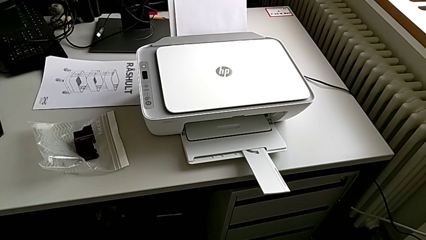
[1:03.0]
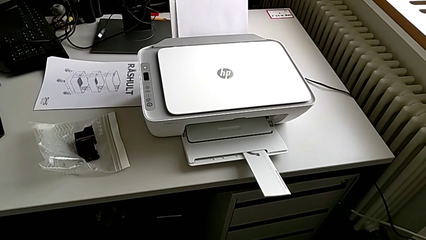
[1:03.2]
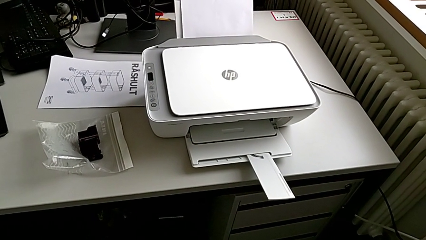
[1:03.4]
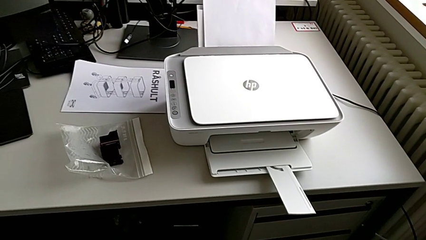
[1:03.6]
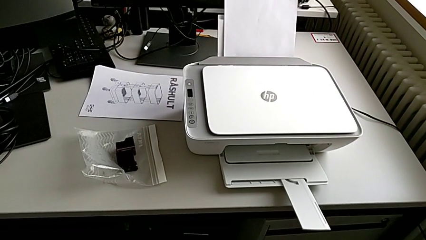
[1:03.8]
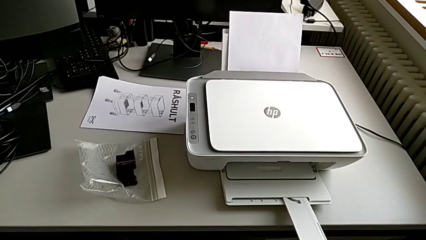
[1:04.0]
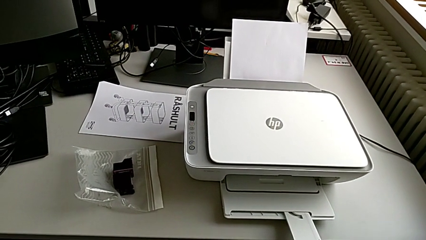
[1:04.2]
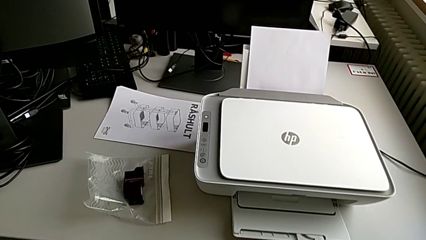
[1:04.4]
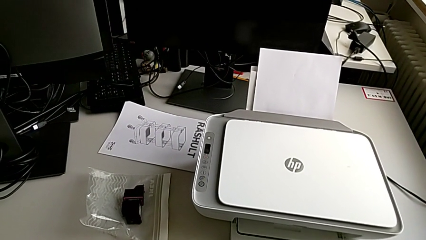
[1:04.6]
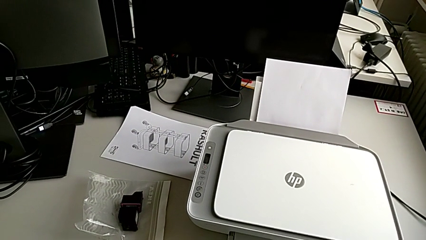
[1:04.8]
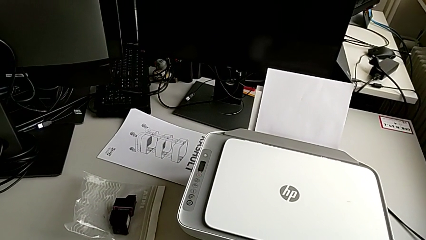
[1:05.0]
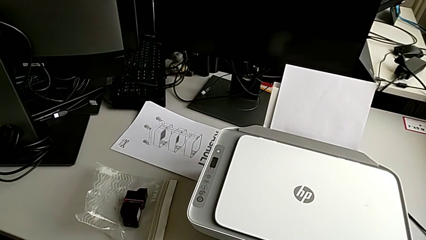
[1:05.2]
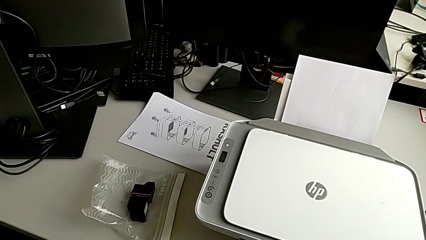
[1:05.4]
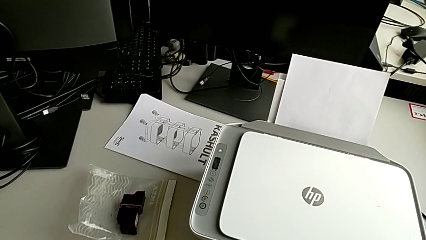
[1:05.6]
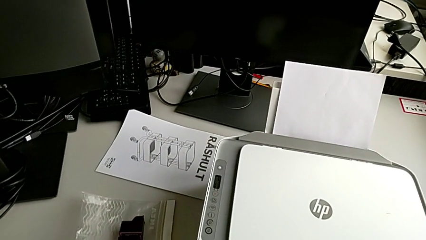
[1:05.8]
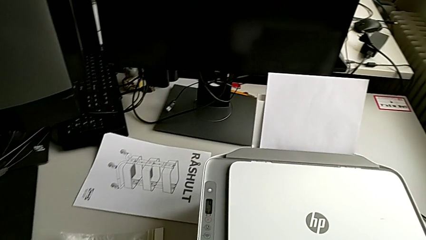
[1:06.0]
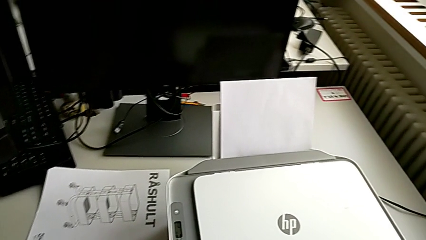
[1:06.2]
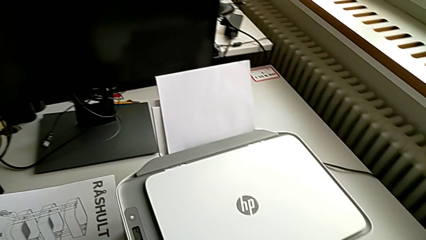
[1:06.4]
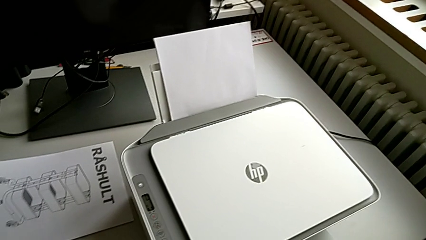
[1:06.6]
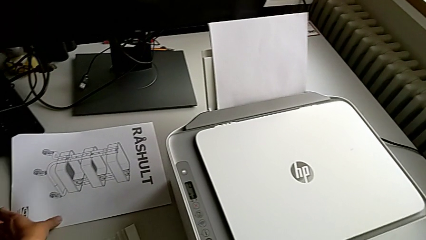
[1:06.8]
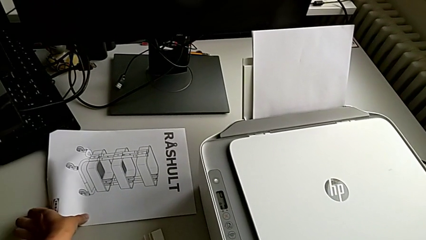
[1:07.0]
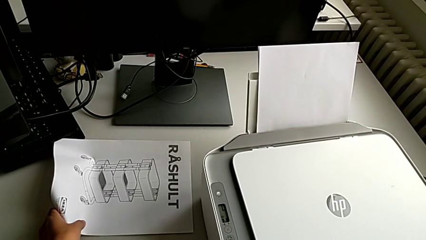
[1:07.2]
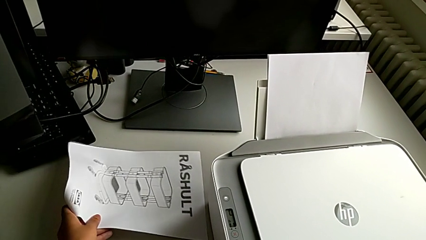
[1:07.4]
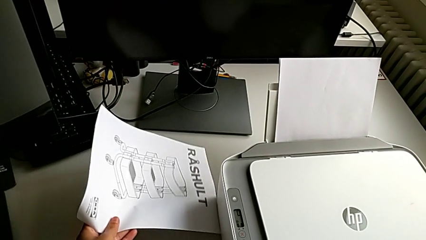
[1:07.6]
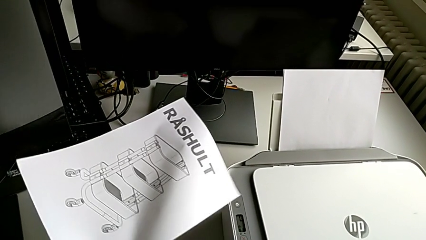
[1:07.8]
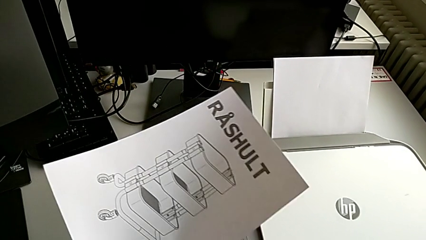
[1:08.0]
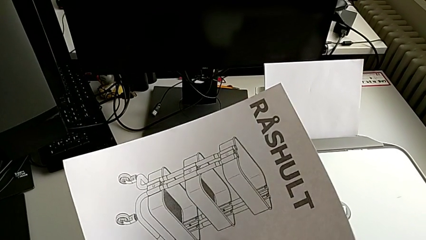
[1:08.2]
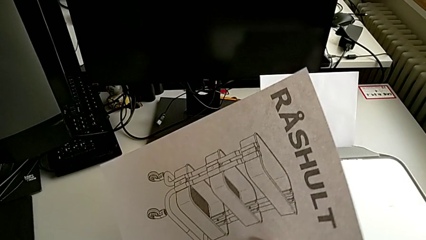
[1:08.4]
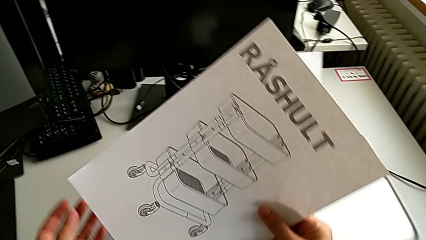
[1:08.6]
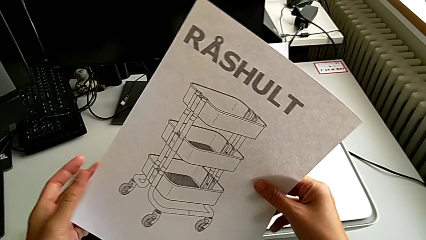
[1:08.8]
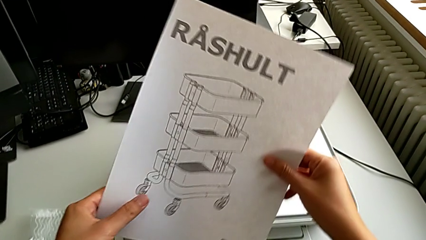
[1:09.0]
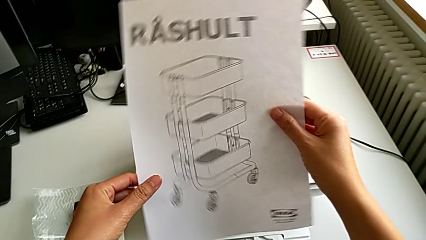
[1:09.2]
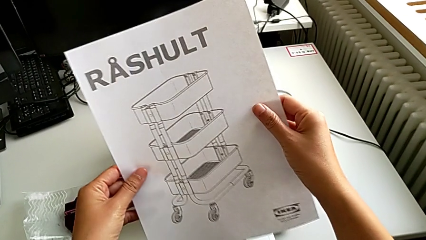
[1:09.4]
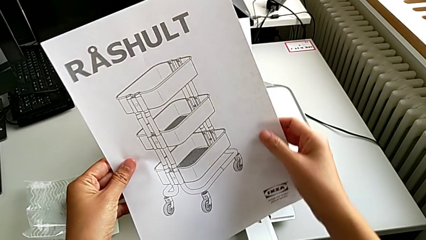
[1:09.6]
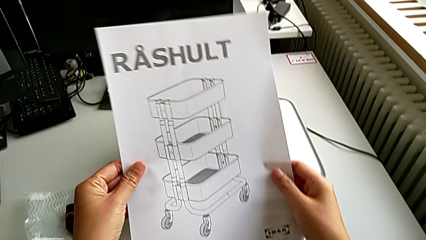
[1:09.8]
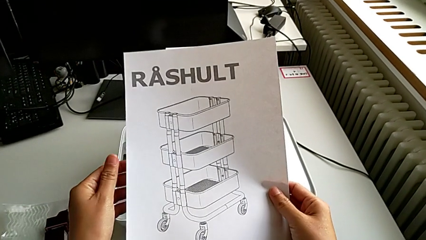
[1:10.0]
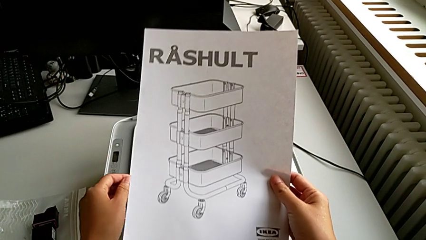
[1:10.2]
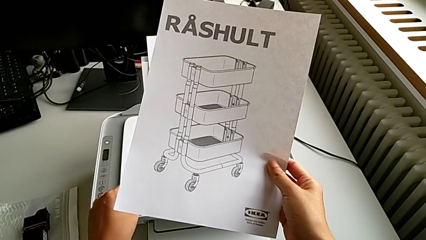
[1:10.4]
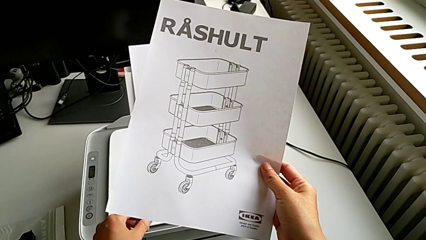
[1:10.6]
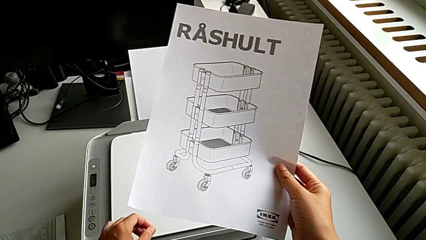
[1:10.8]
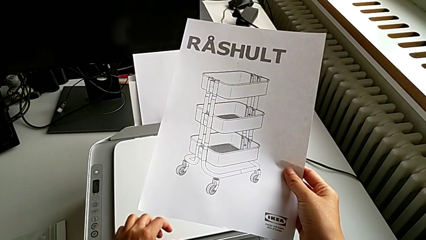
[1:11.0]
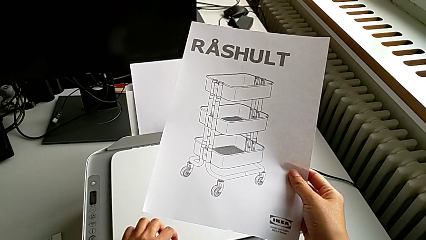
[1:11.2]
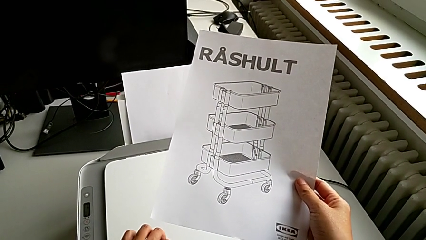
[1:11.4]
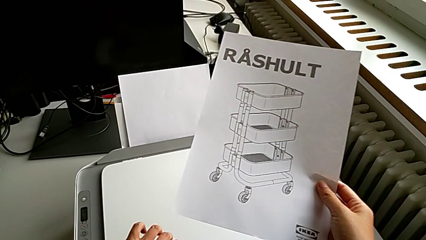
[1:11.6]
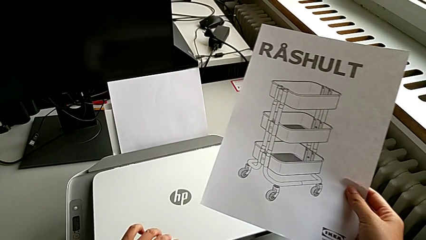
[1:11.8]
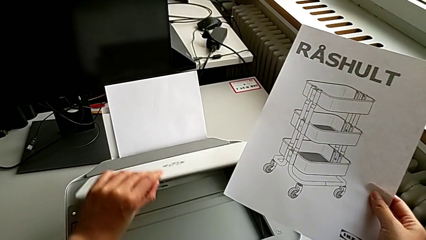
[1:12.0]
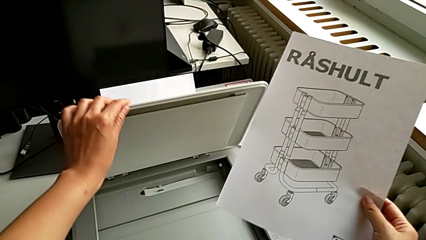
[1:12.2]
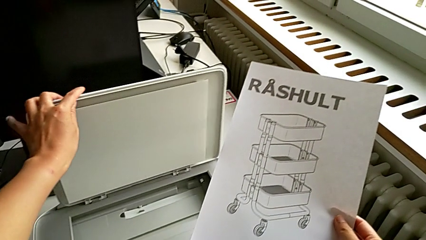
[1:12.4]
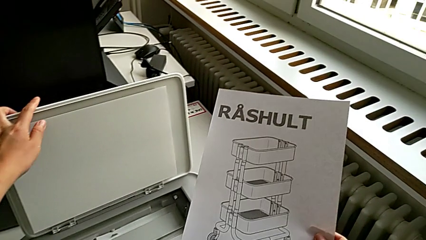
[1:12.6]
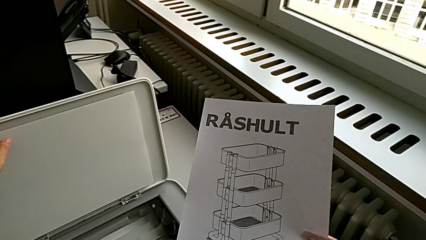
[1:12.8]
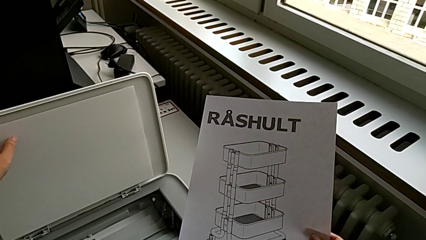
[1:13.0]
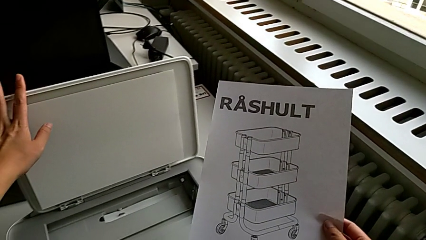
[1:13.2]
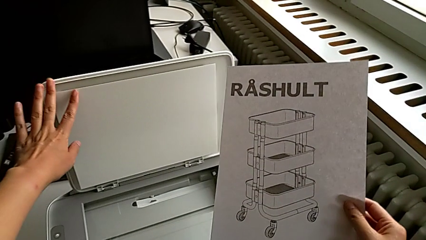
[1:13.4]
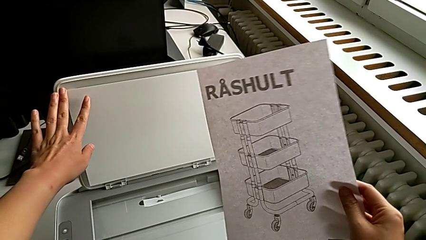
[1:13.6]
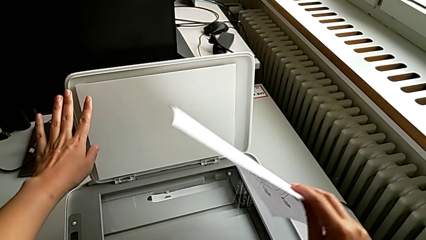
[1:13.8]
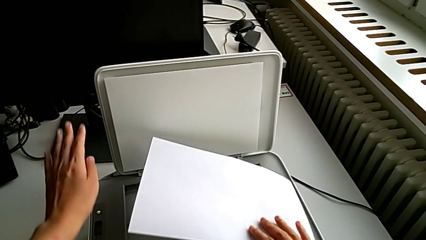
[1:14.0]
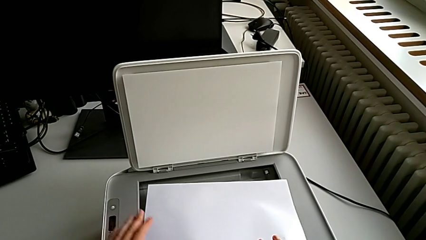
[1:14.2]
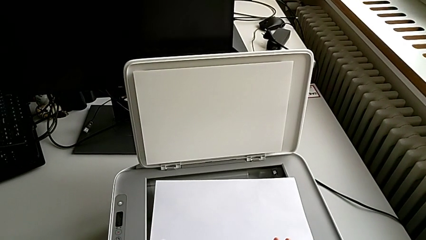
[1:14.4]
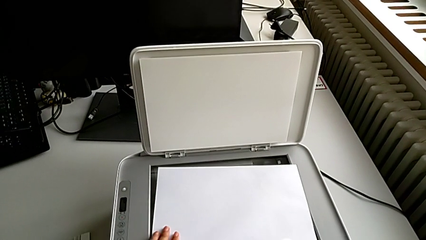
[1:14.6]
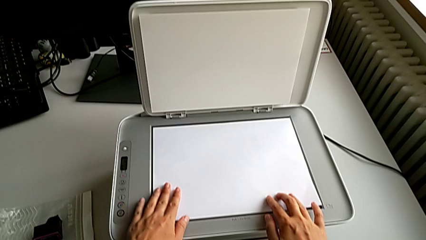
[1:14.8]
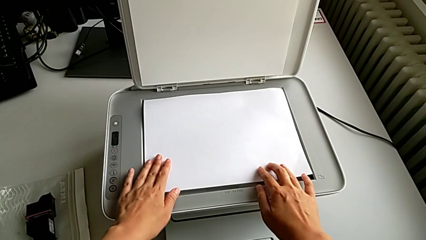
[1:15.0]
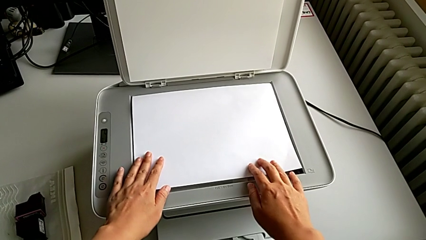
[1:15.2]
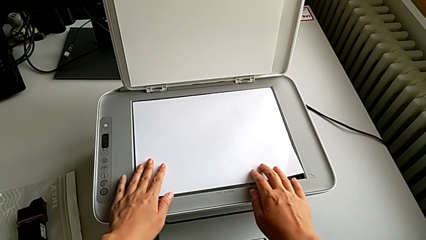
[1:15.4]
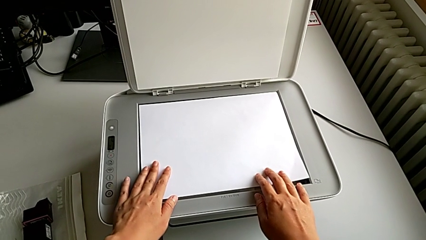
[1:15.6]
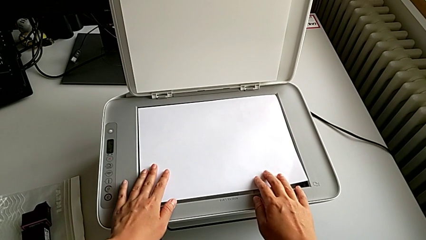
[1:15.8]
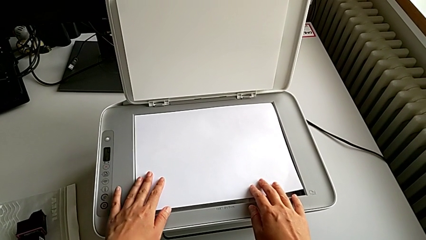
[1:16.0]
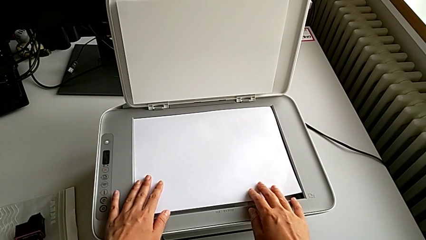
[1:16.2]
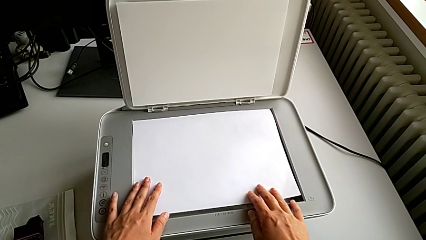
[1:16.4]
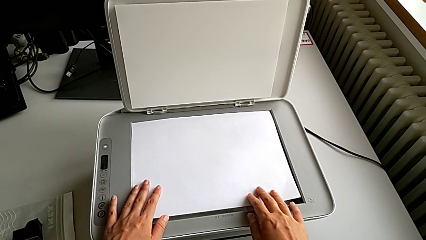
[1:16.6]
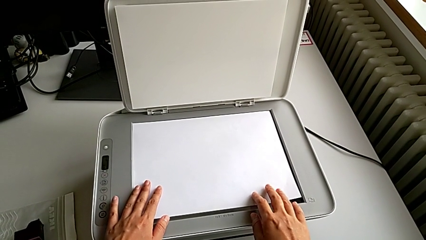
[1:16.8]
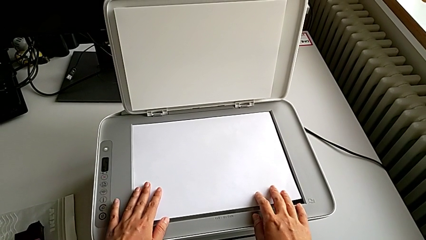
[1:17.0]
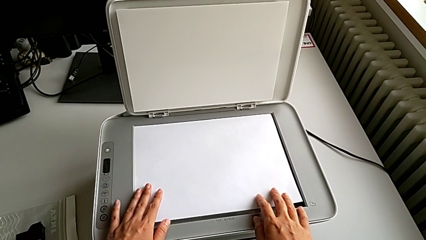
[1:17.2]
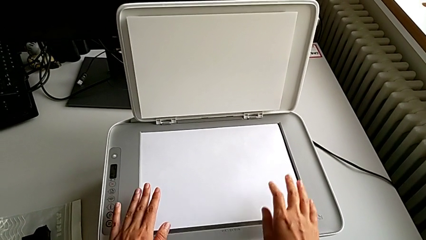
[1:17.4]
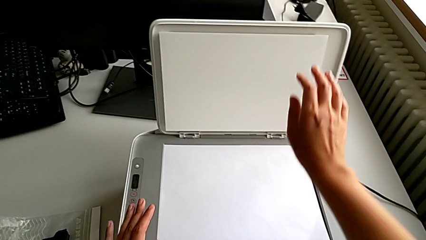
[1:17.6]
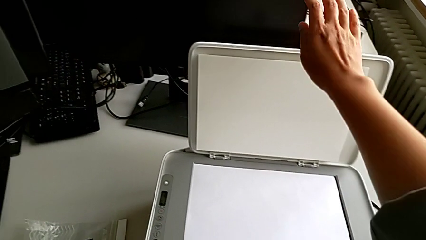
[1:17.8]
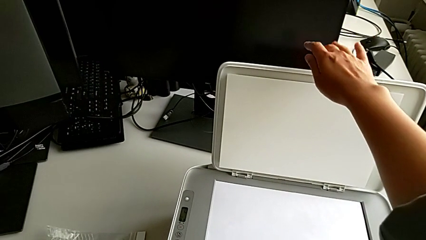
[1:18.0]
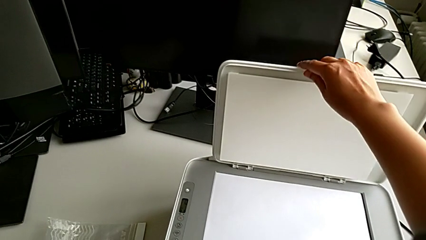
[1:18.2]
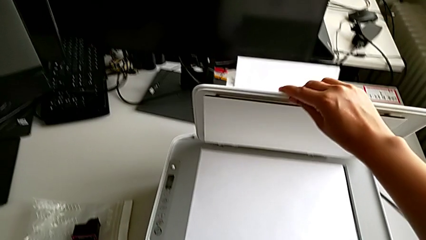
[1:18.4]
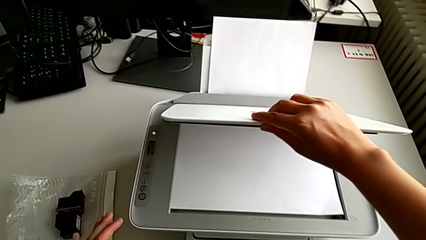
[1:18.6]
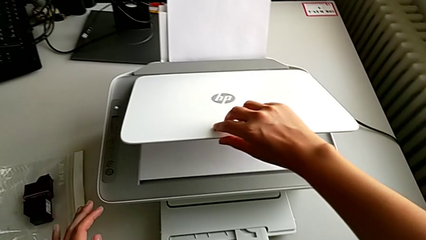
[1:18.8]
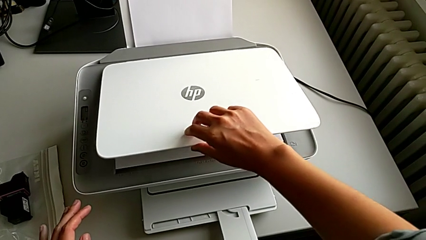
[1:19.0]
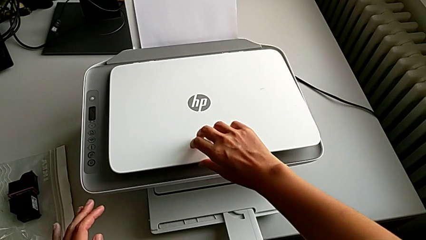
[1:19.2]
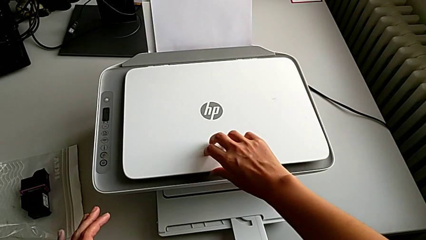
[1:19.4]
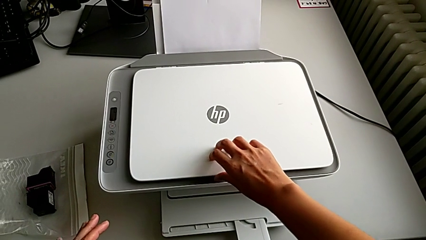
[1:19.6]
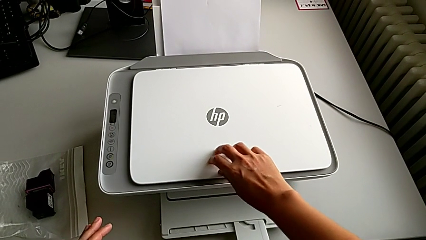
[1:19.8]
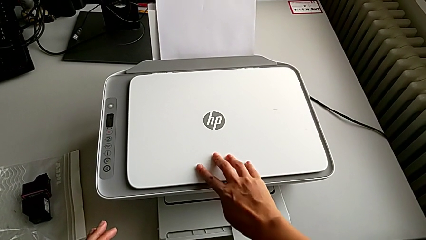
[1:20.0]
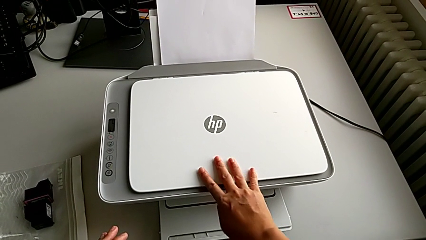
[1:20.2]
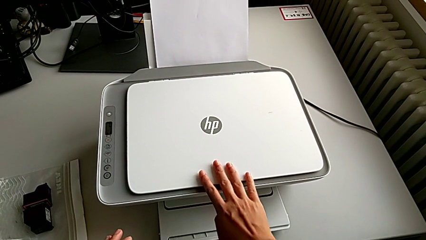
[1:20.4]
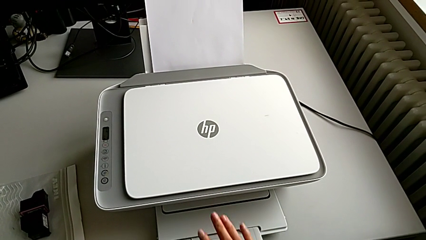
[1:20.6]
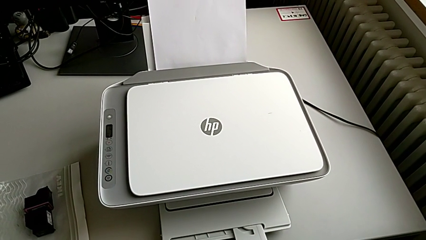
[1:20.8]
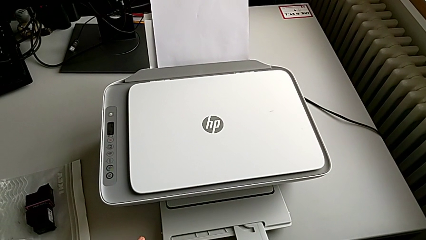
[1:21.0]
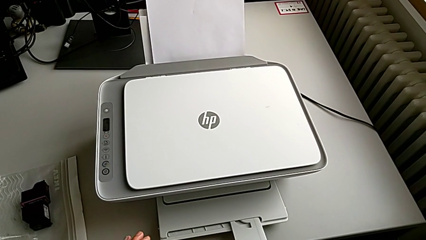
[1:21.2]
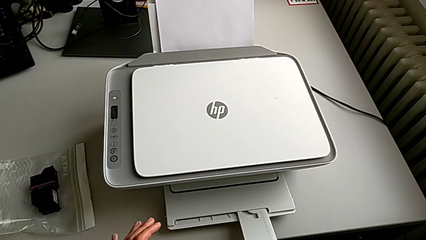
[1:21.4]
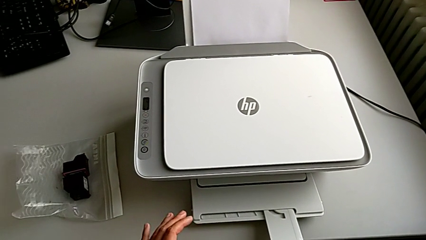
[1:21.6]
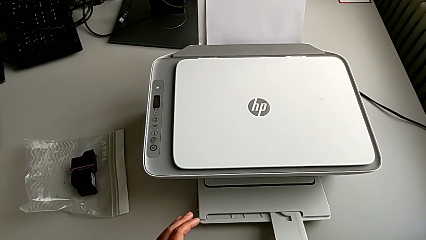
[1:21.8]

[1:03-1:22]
The camera wearer is making a copy with the printer. They grab the paper stack, hold it, open the copy gate, place the paper stack, touch it and close the copy gate.
